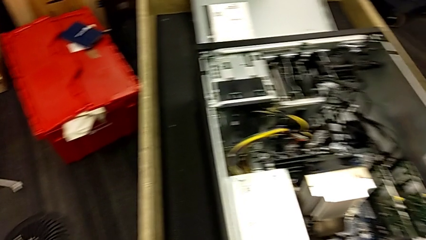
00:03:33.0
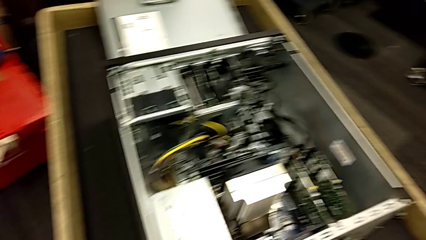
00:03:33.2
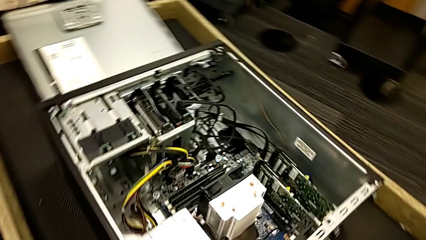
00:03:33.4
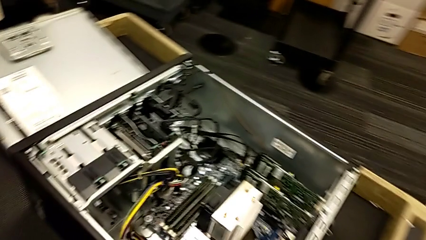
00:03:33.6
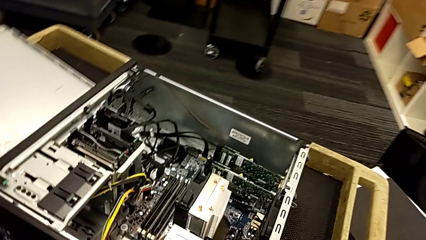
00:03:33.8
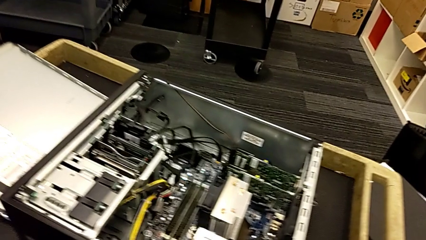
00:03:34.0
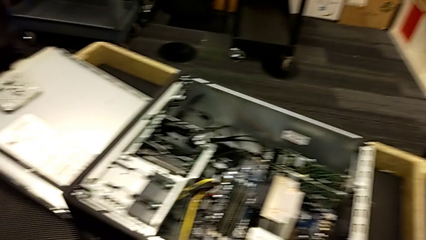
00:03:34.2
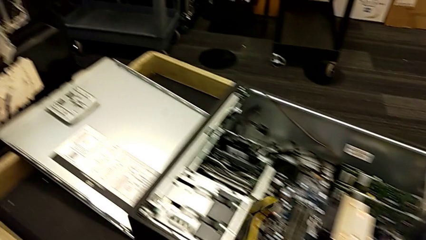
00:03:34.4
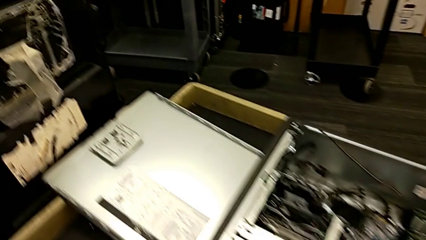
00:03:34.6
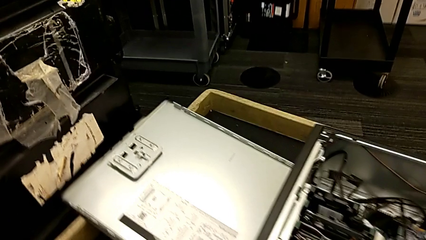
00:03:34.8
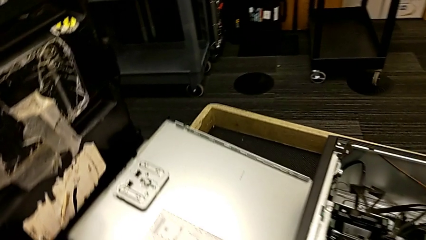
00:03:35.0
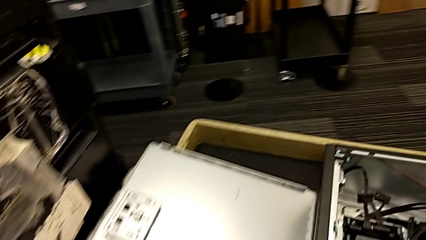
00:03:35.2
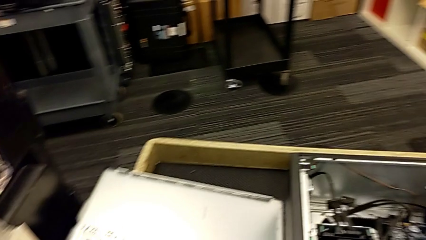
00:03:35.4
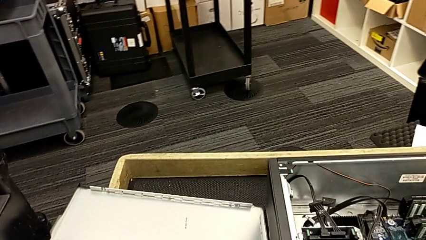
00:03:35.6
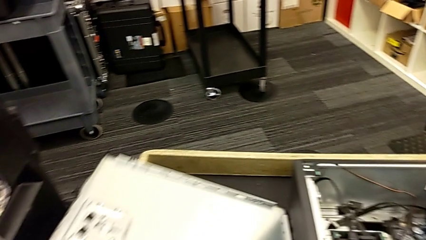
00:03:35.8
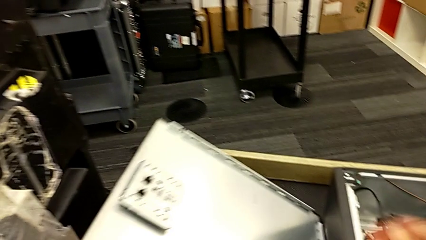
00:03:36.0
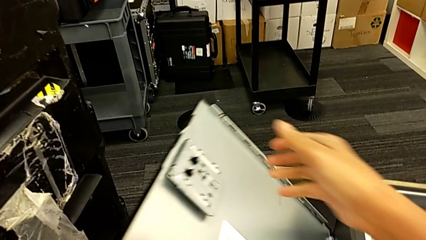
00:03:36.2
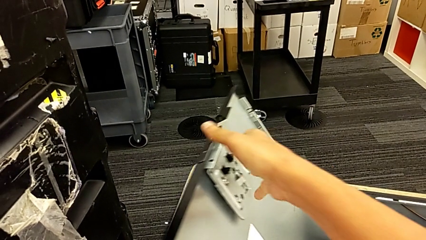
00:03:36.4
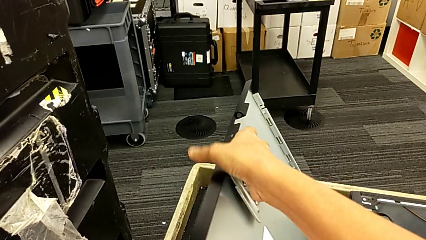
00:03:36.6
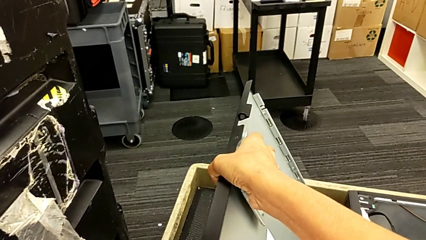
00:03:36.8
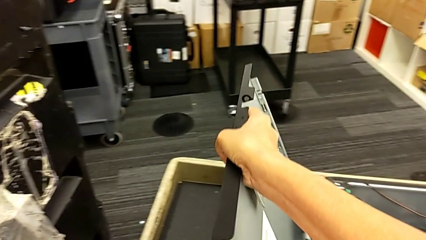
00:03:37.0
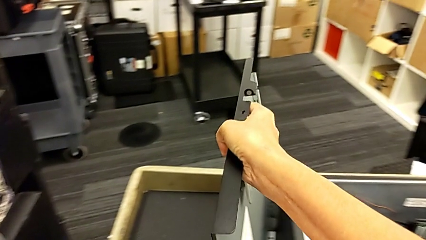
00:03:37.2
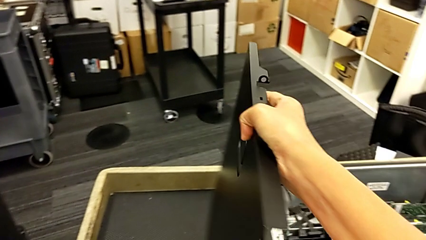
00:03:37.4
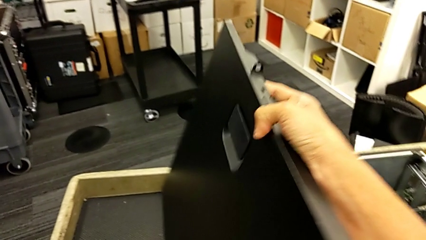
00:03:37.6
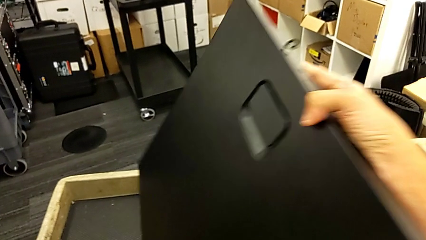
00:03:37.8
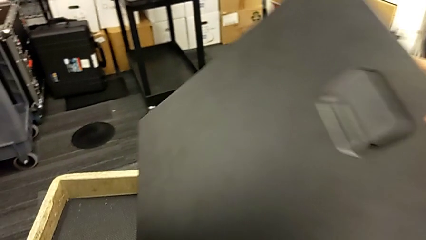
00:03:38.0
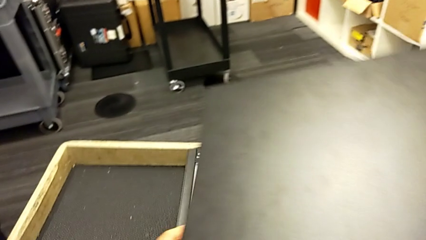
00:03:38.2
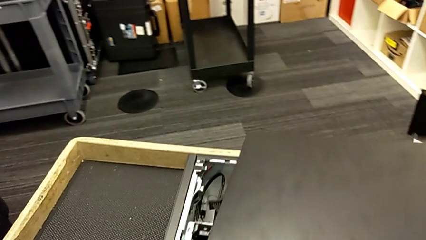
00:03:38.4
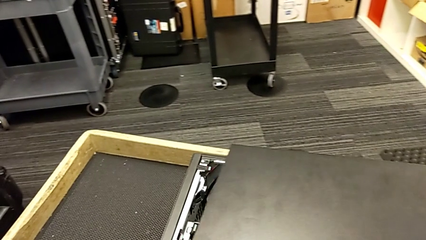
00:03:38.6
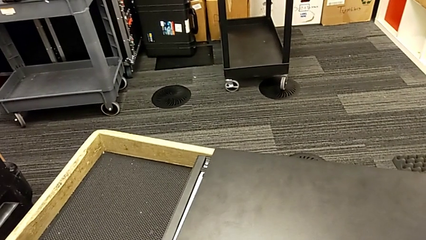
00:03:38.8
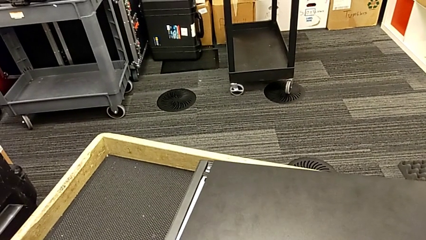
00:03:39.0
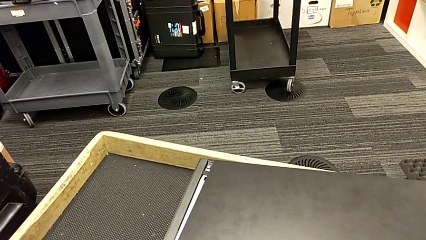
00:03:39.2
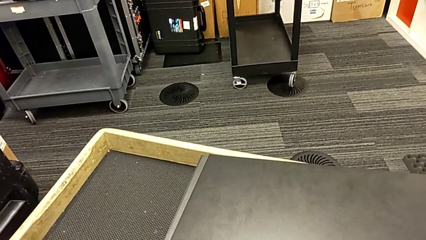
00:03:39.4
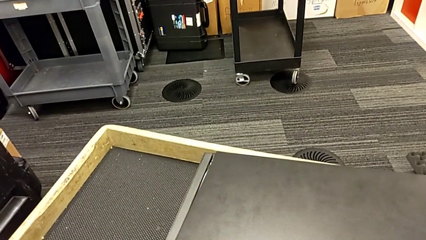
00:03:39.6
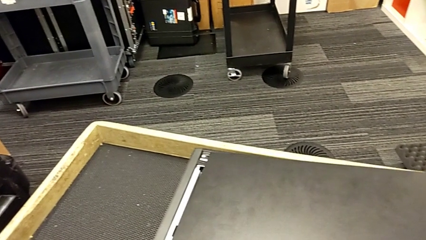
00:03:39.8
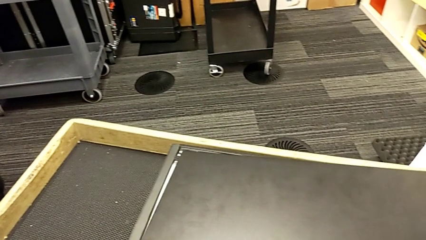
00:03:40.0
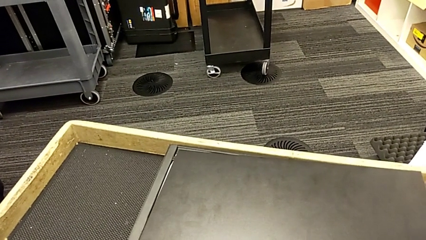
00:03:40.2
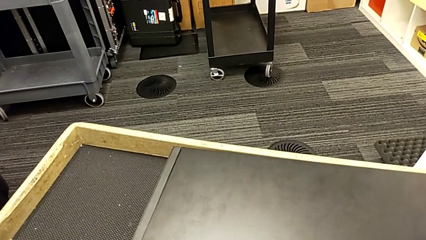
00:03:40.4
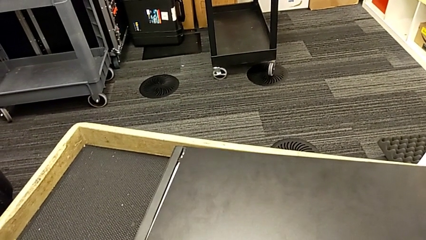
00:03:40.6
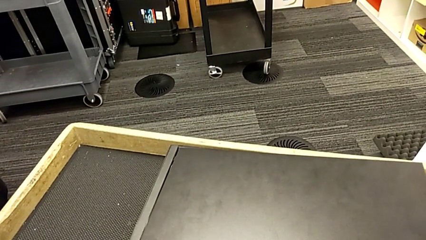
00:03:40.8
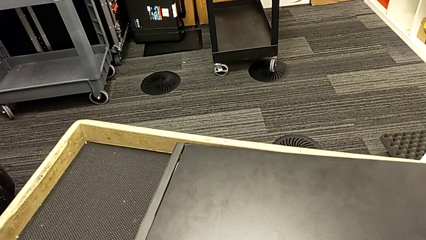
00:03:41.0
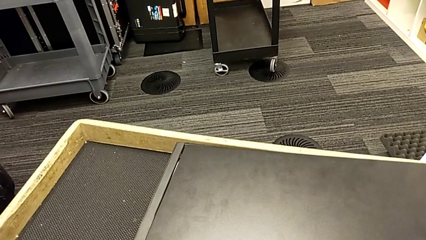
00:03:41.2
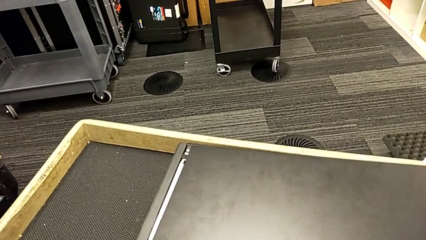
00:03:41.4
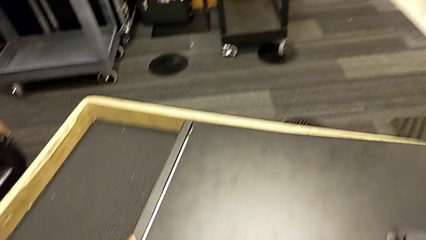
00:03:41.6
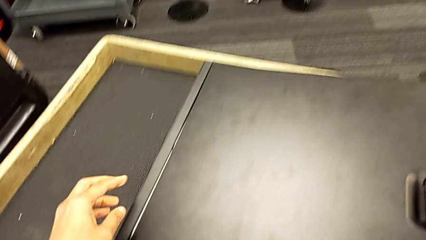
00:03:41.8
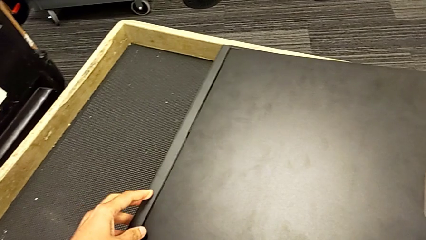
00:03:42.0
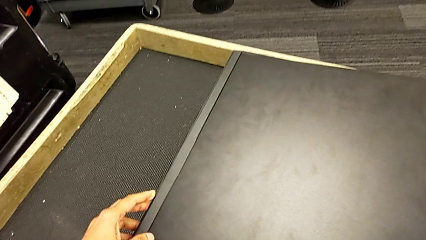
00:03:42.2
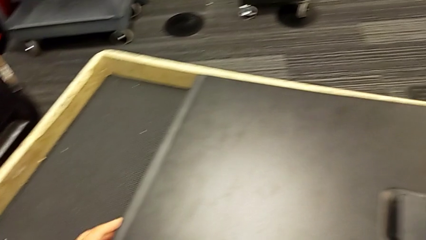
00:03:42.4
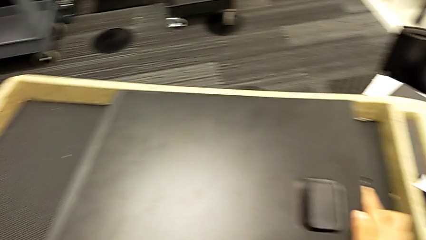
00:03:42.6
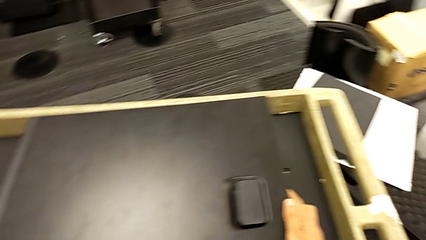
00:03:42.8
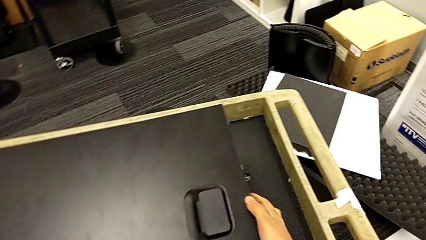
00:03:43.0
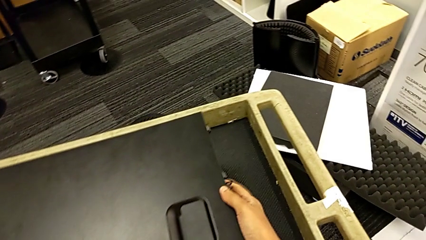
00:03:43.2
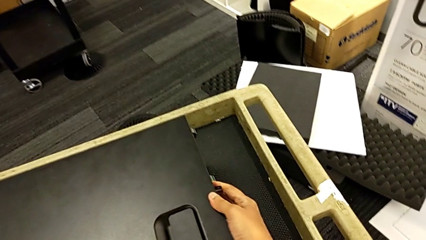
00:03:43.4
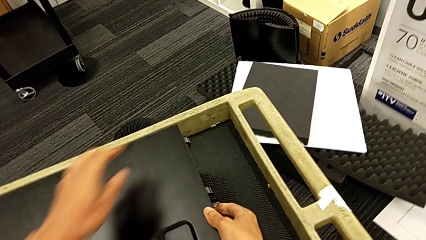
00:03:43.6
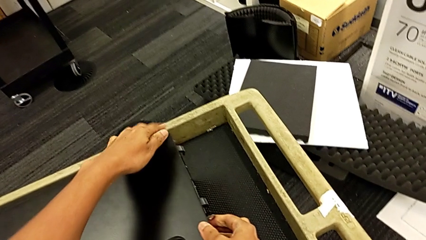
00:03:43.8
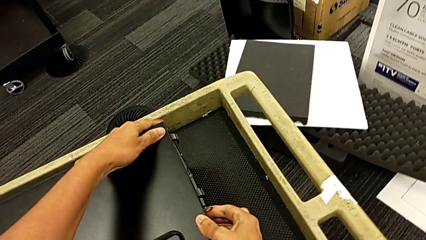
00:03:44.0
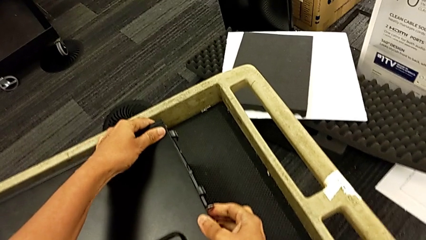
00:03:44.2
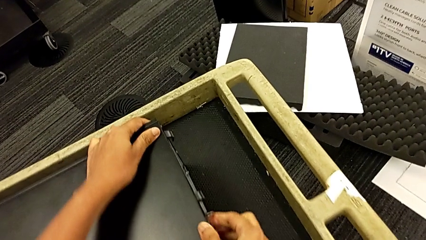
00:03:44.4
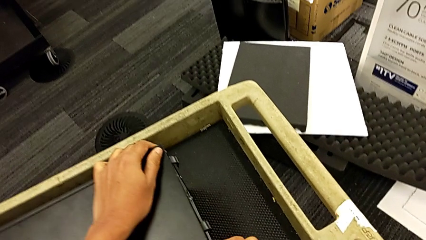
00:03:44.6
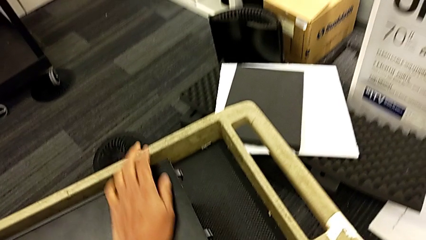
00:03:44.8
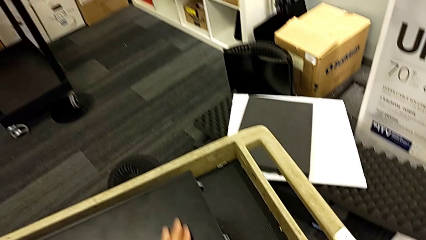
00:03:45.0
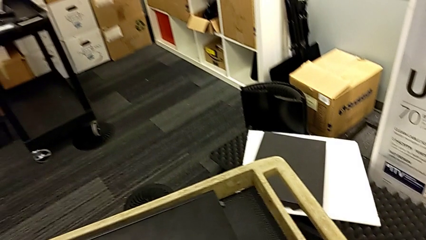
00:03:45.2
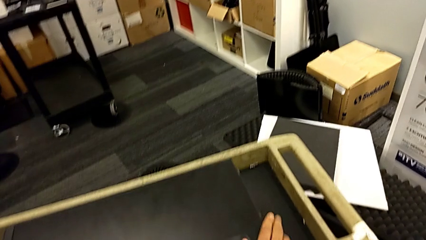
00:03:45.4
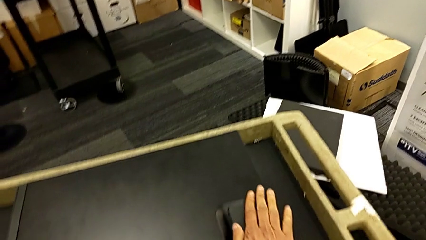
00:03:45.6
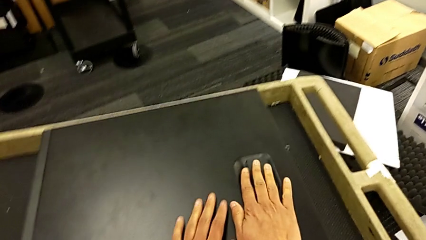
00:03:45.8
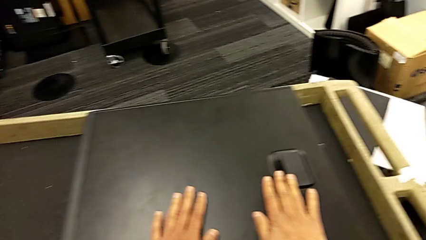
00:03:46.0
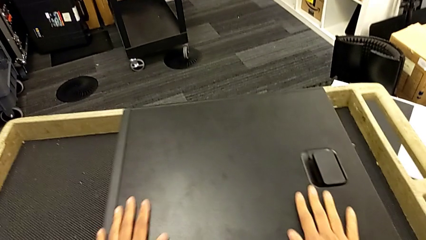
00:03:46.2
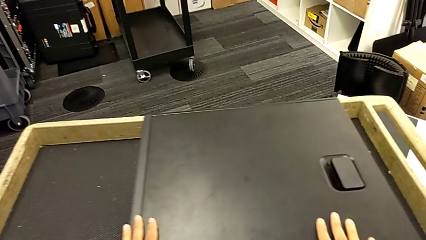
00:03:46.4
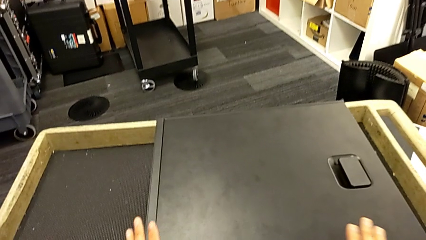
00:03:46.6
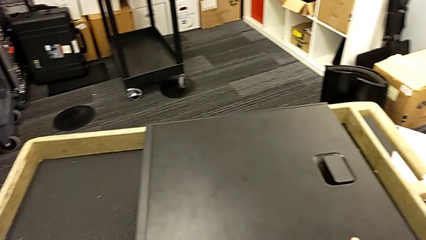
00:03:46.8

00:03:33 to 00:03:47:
The camera wearer closes the computer tower. They grab the cover, lift it, place it, align it, push it, close the computer tower and touch the cover.

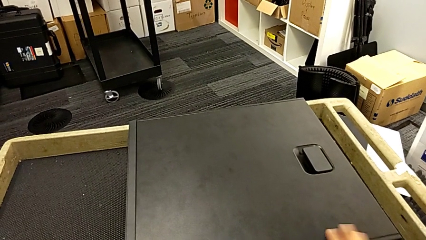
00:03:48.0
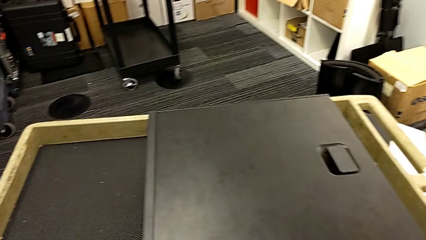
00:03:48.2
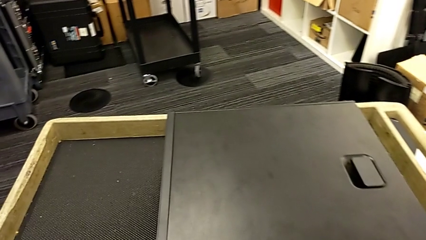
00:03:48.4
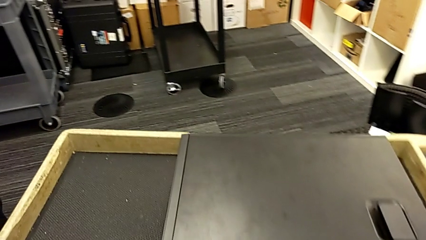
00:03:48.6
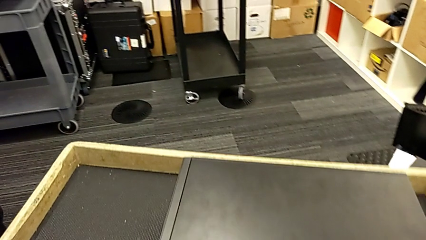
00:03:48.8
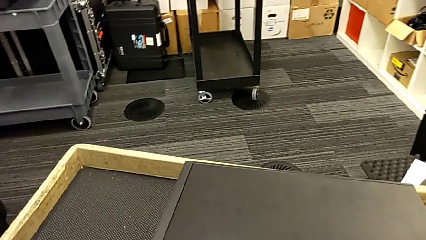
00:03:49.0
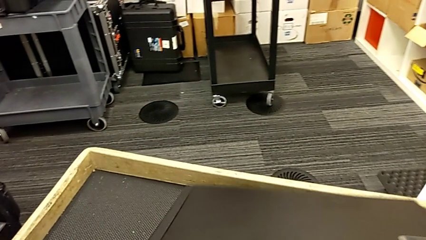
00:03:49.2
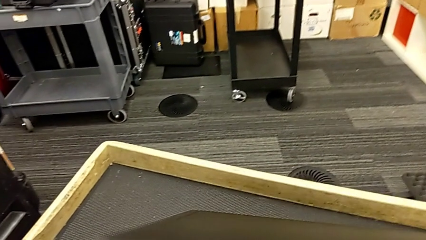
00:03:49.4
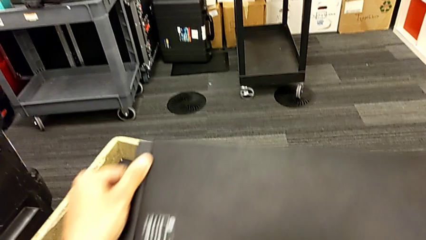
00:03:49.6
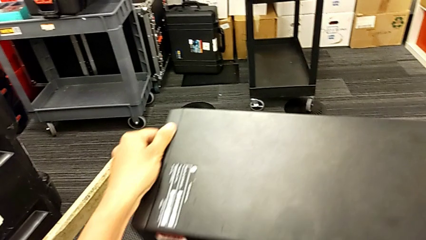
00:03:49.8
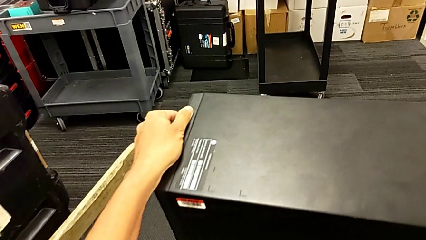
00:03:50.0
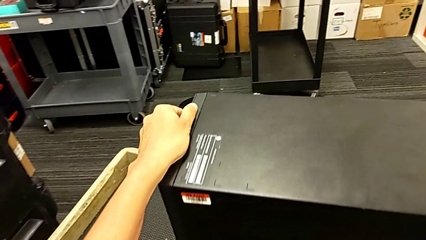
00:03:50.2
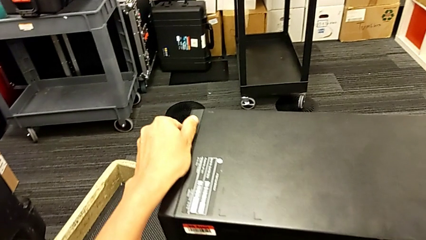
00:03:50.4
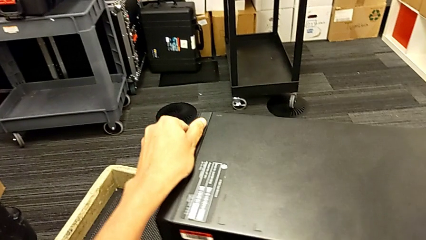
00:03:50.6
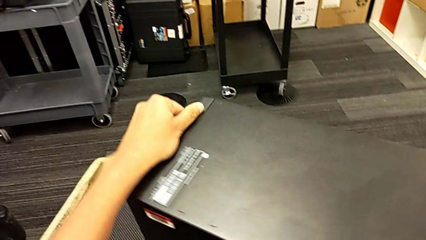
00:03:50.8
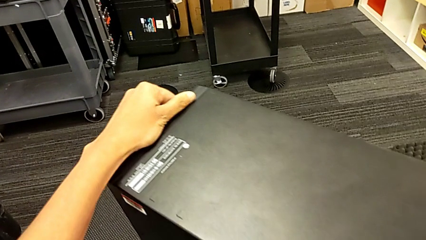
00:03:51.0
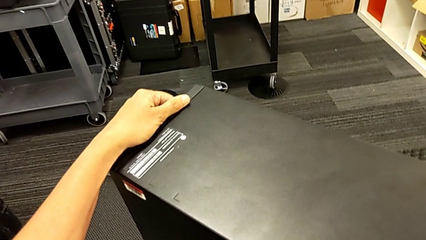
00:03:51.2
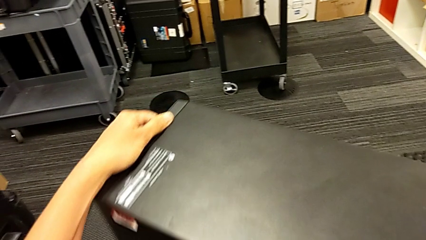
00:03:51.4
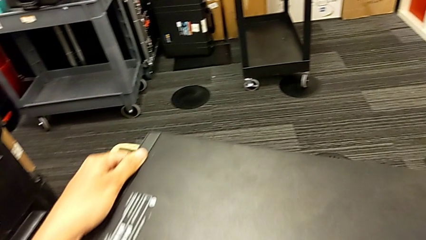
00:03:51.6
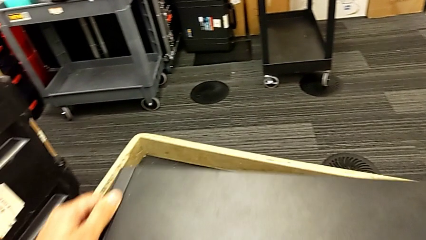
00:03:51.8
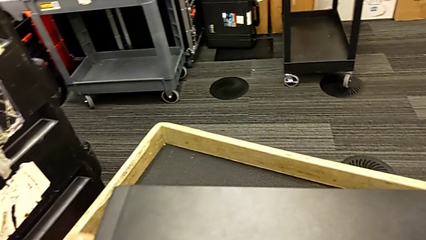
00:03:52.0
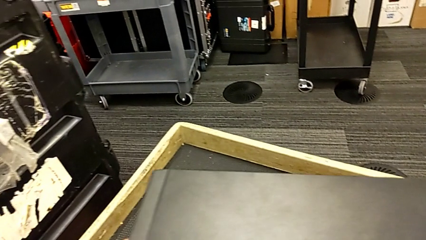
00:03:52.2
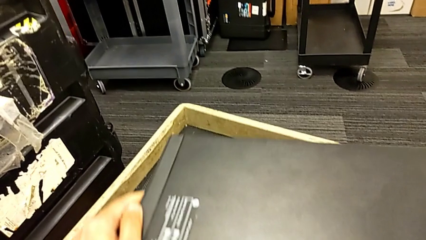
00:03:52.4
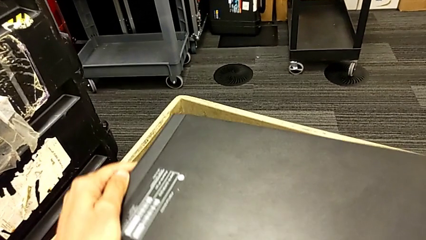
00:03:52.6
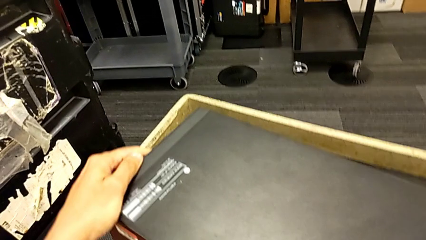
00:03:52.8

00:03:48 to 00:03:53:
The camera wearer is plugging in the computer tower. They grab the computer tower, pull it and begin to push it.
